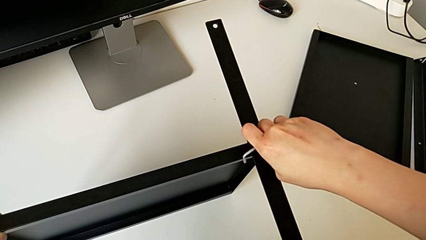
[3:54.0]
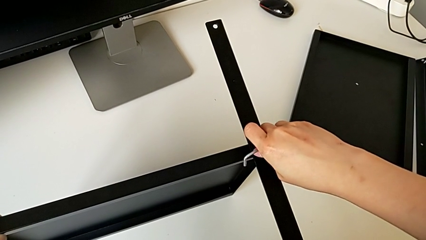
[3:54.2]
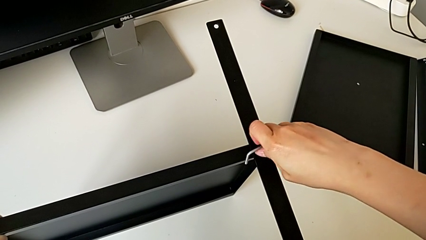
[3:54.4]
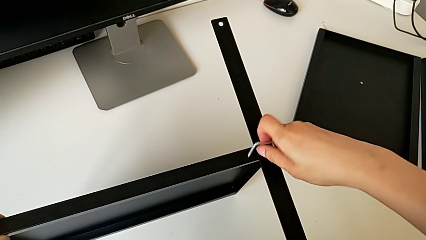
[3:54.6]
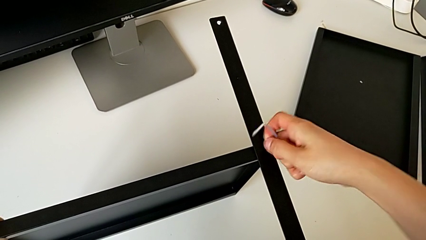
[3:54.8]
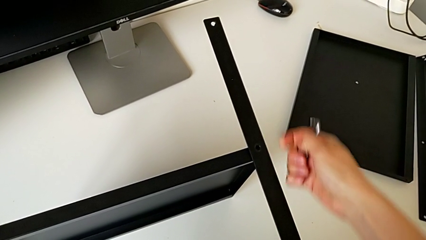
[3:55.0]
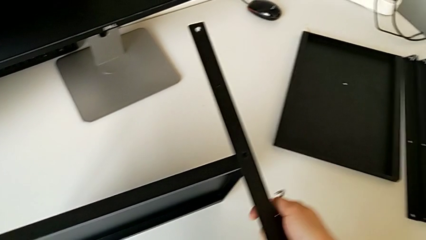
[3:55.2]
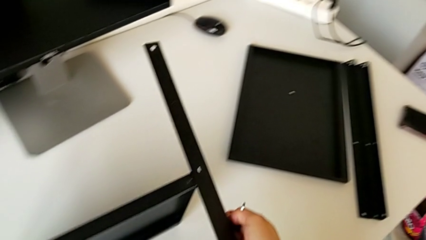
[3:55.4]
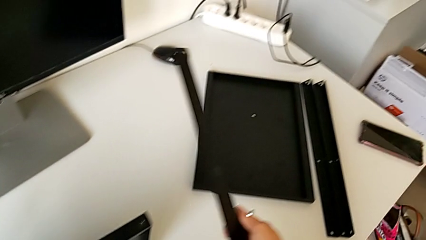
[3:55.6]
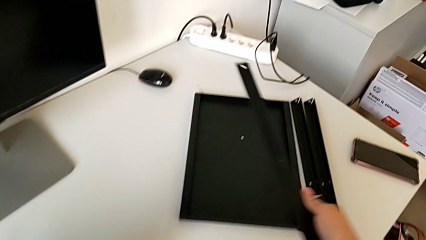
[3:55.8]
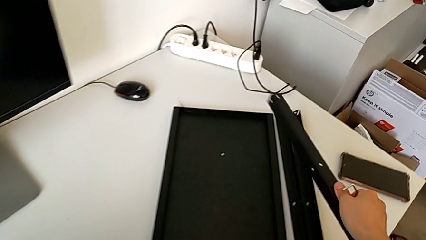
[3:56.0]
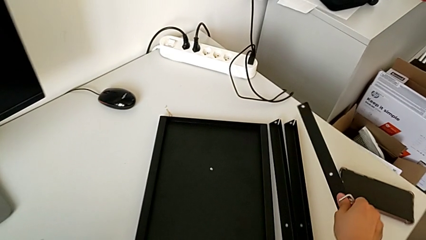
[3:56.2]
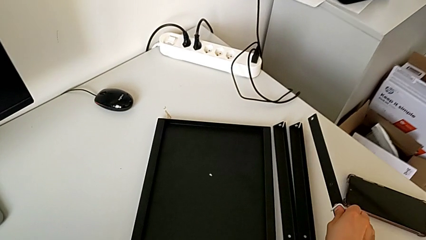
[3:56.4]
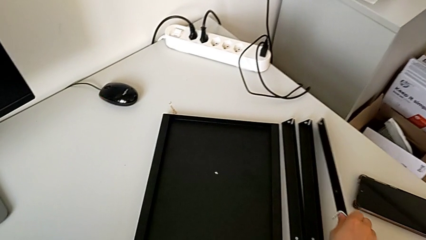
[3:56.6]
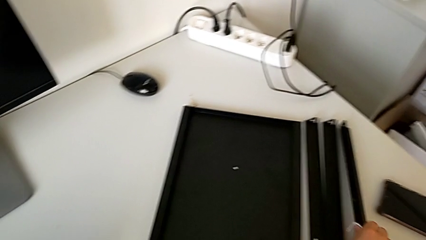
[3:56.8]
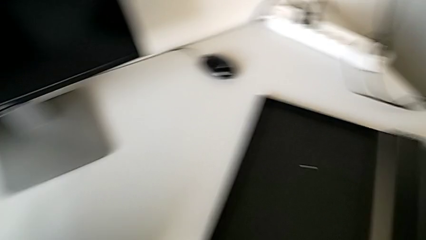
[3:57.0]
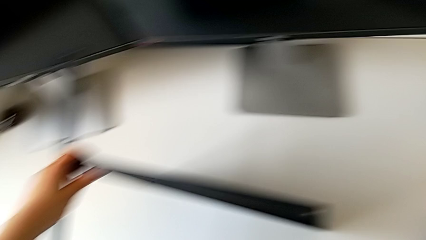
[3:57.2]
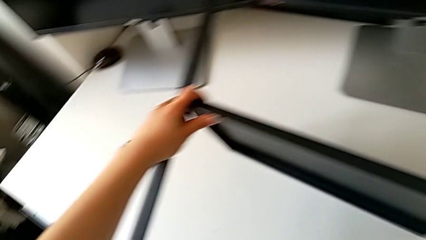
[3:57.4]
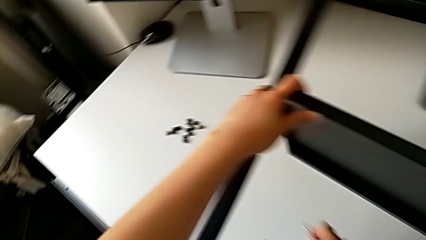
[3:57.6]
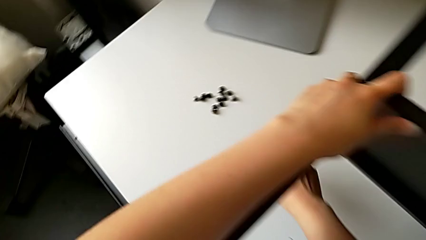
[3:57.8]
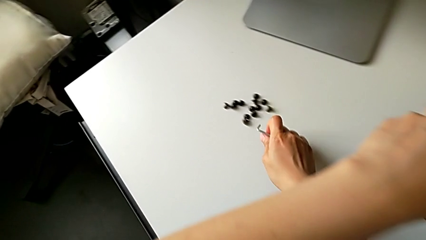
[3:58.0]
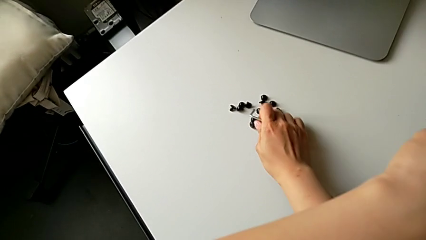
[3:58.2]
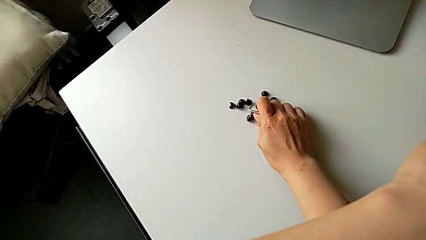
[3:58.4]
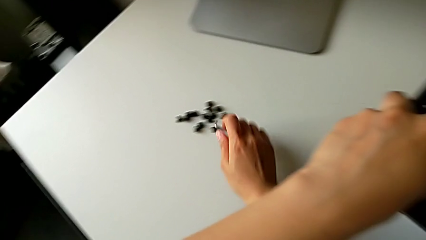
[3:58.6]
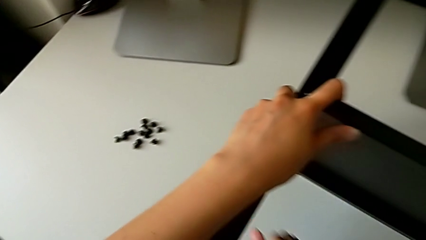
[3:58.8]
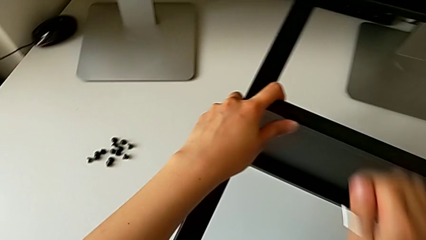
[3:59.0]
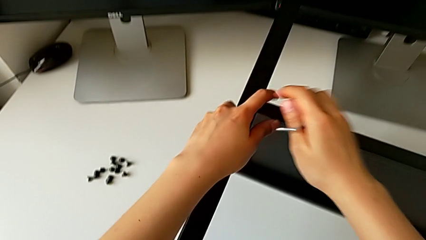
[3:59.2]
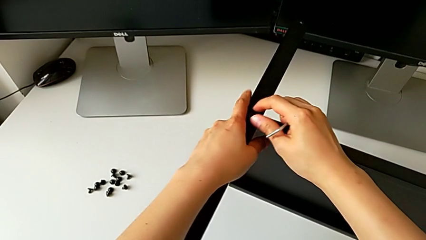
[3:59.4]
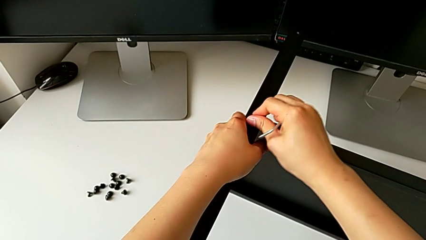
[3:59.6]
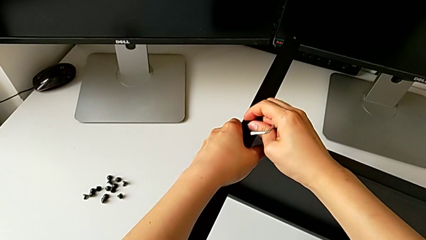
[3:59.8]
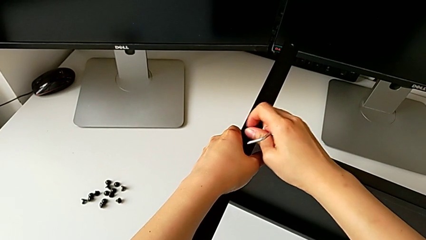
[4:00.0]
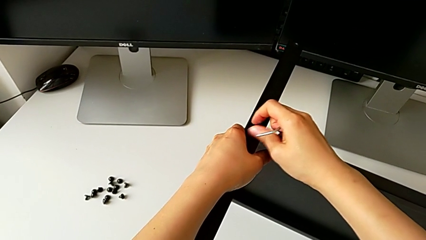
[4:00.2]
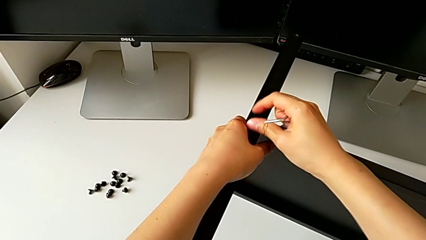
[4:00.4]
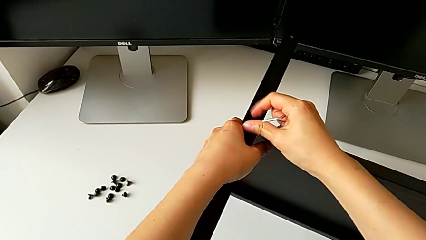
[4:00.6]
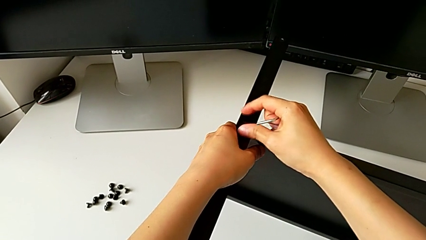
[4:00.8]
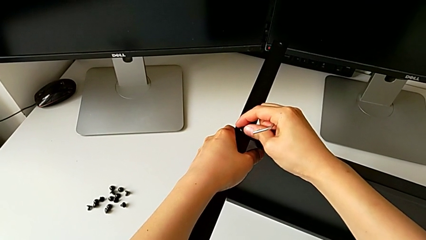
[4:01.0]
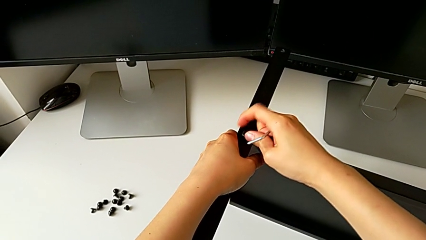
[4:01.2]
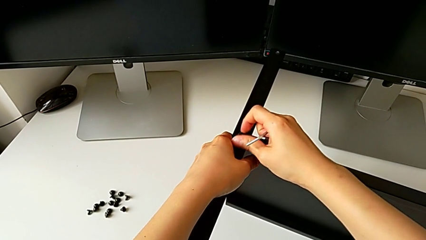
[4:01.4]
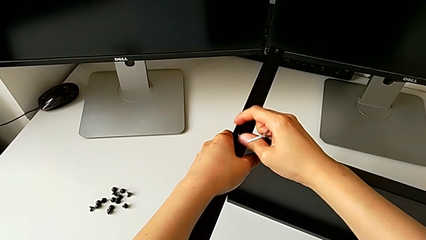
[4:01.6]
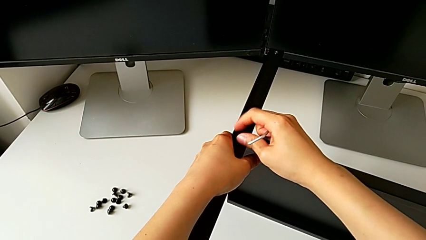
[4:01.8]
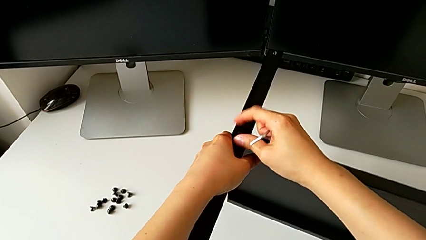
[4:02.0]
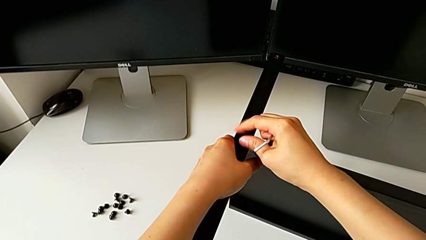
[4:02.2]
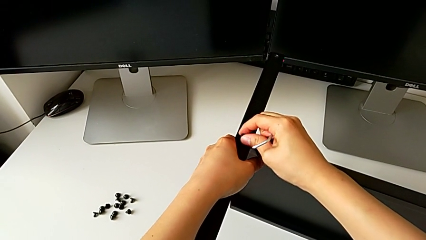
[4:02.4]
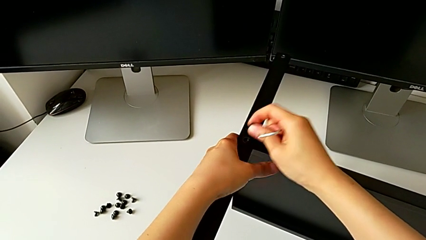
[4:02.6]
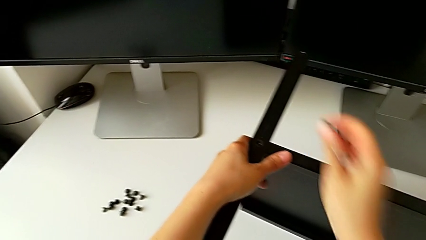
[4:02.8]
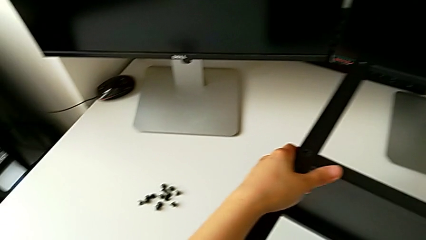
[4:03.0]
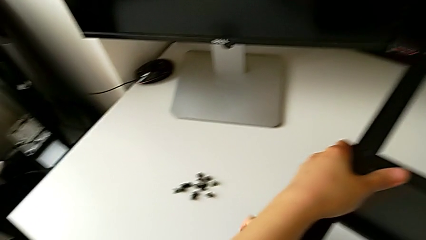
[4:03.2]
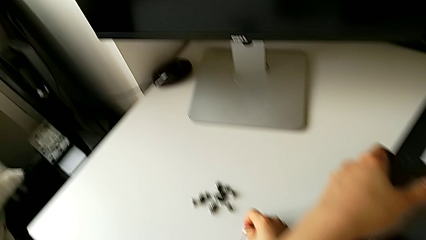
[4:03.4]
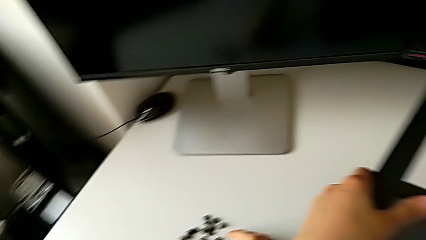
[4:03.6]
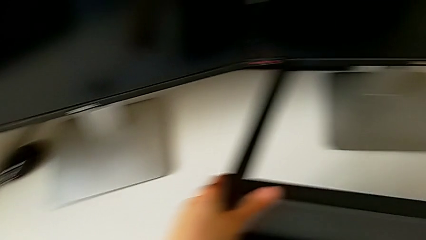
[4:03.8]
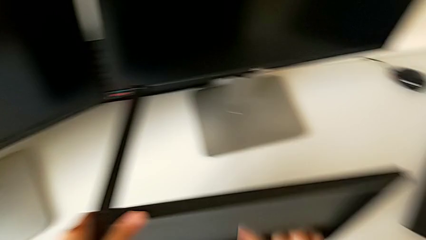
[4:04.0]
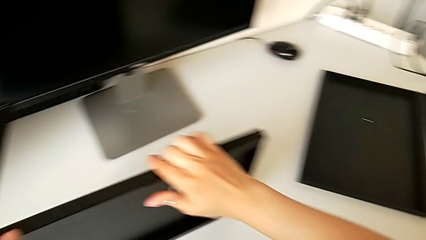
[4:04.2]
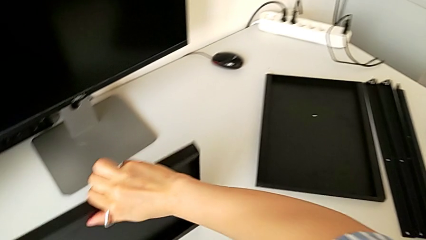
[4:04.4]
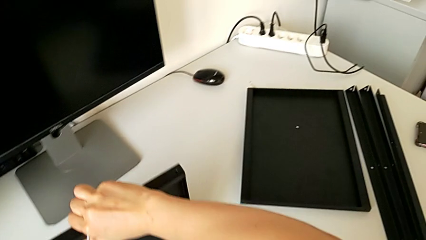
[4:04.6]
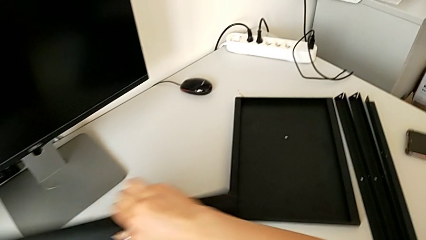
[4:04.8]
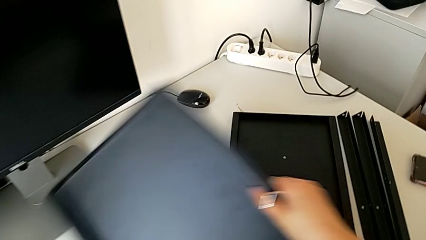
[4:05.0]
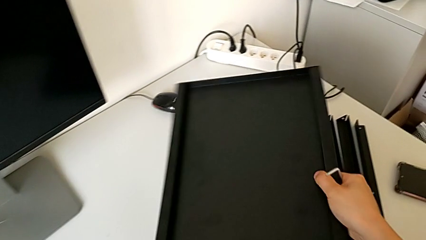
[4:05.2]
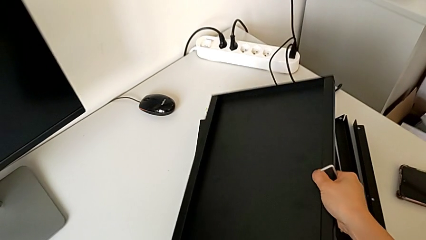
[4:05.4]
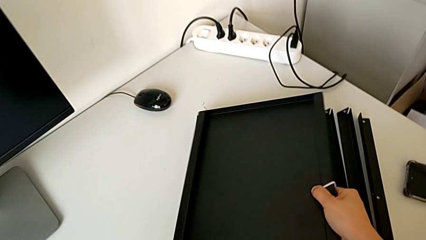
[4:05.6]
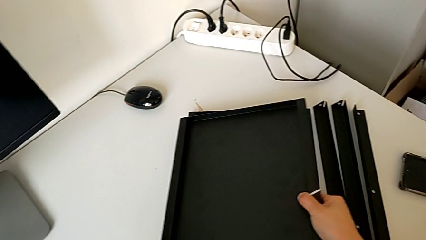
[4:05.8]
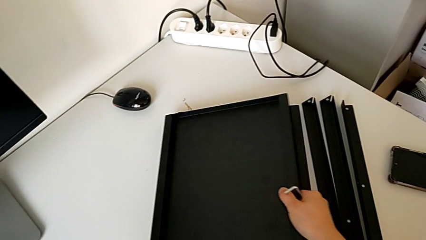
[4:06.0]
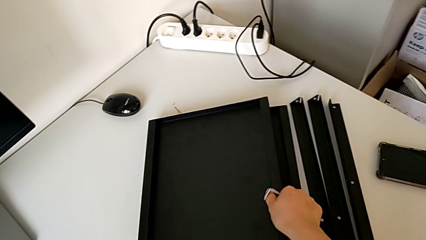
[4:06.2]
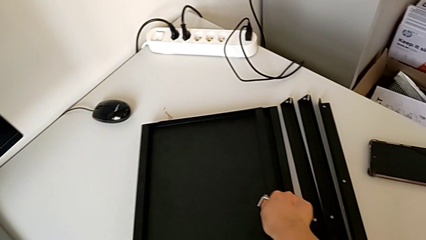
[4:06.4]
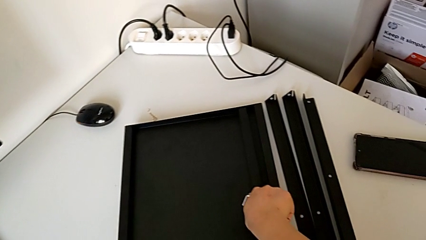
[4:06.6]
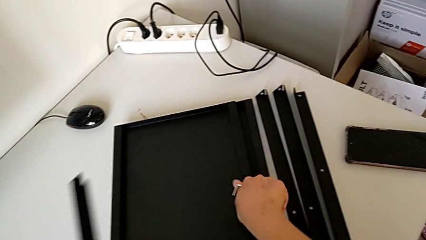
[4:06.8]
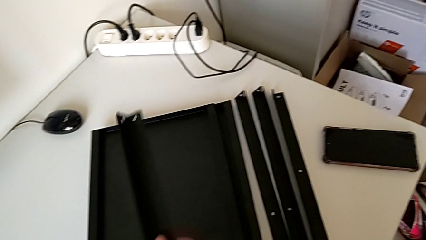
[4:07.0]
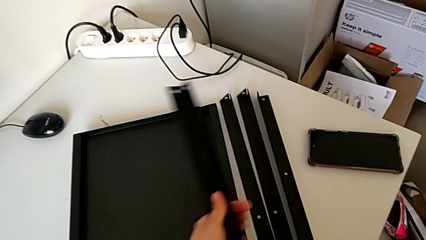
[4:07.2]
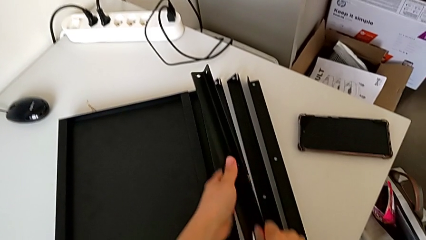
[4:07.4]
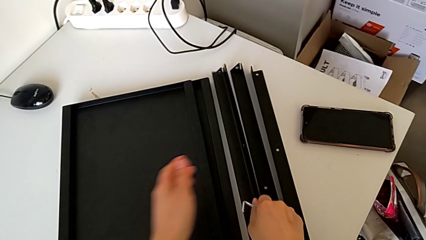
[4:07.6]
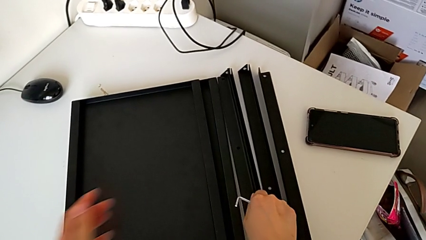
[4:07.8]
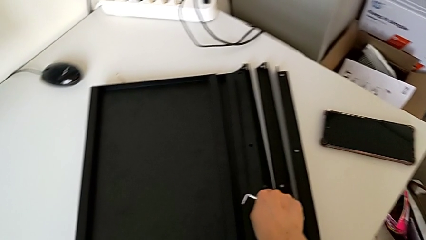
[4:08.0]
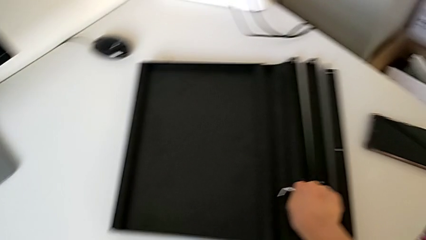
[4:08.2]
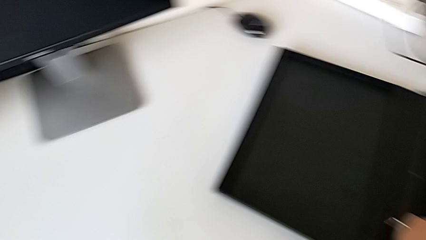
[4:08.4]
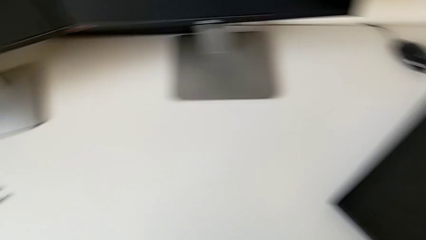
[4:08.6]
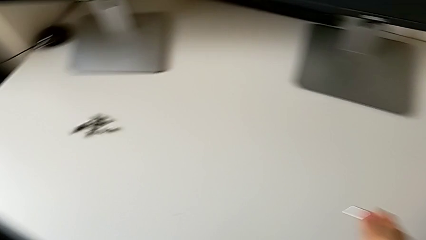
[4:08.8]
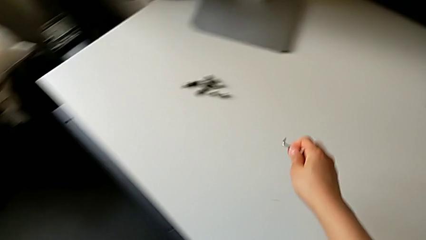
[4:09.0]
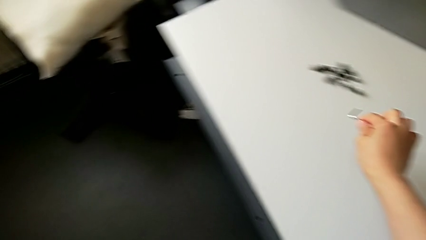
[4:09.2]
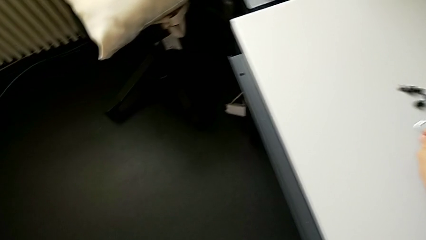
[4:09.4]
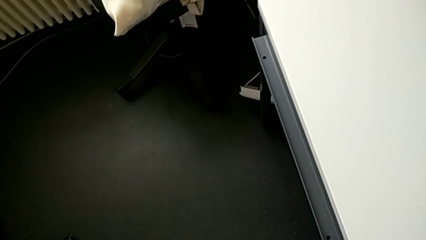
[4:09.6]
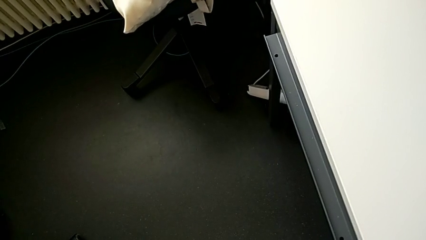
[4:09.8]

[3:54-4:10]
The camera wearer detaches the legs from the shelf. They withdraw the third leg, place the left hex socket head, unscrew it and place it. They withdraw the tray, place it, place the fourth leg and place the left Allen wrench.
